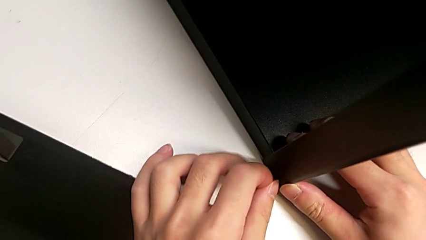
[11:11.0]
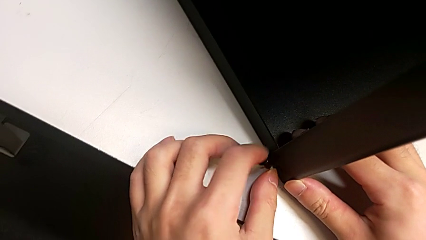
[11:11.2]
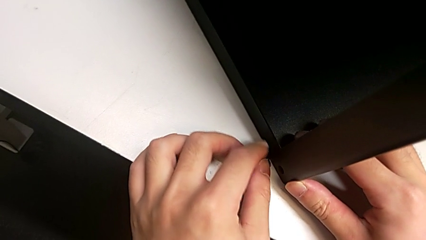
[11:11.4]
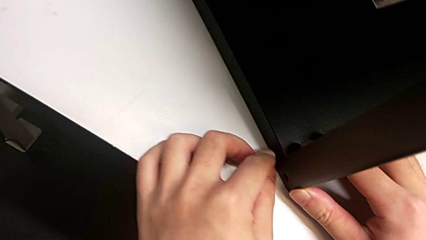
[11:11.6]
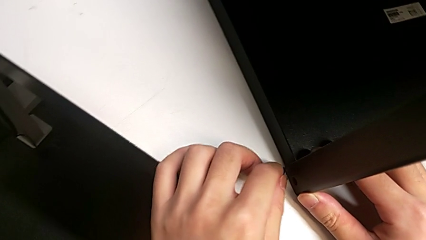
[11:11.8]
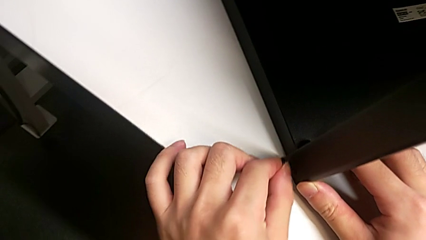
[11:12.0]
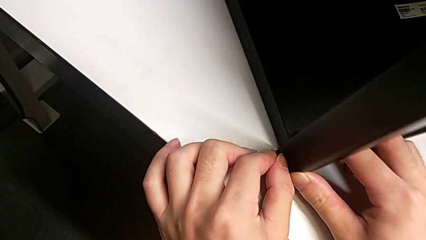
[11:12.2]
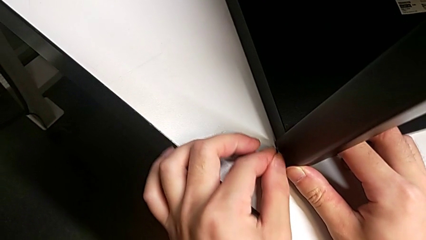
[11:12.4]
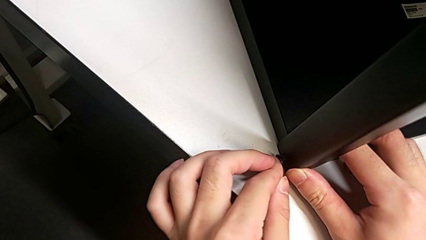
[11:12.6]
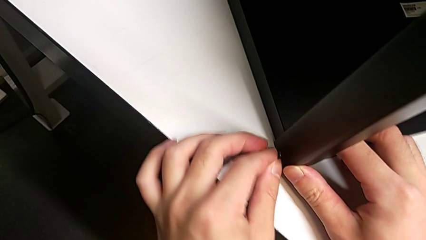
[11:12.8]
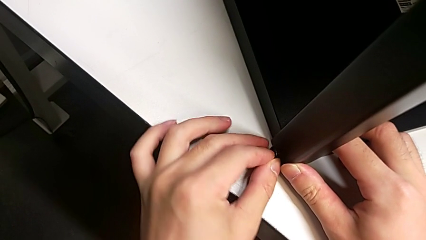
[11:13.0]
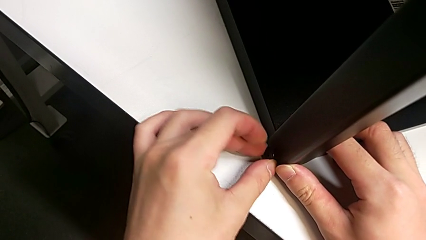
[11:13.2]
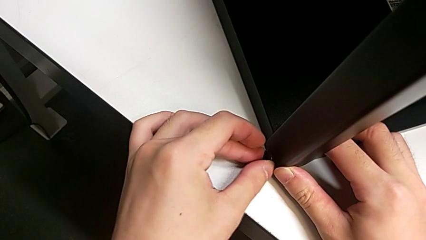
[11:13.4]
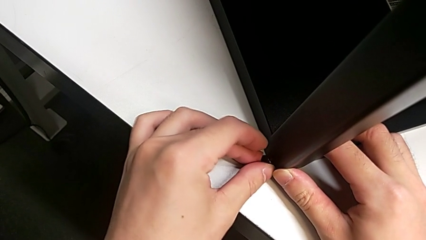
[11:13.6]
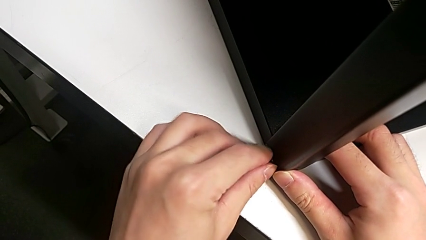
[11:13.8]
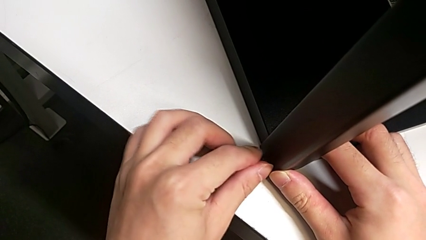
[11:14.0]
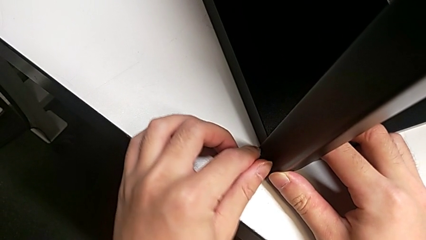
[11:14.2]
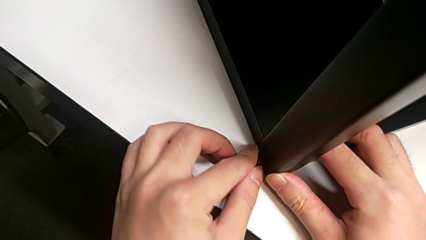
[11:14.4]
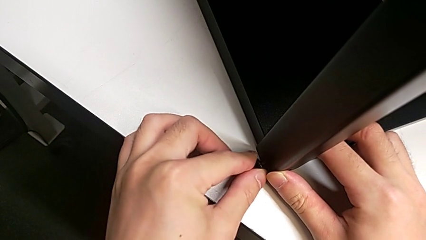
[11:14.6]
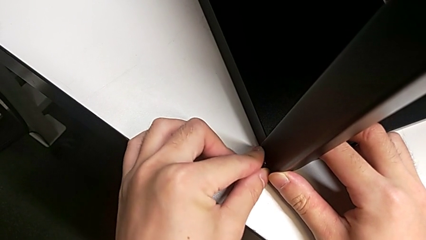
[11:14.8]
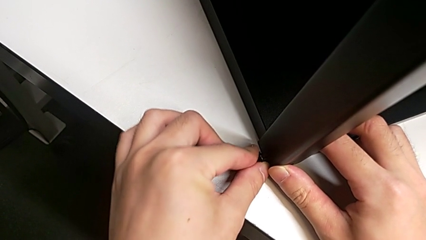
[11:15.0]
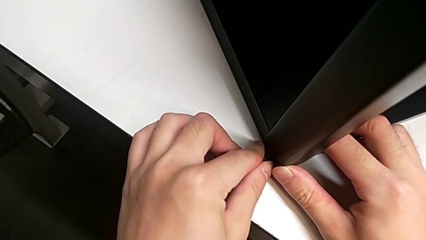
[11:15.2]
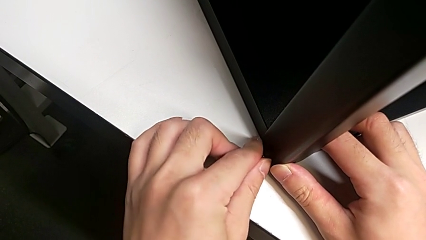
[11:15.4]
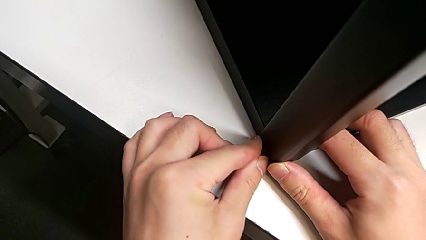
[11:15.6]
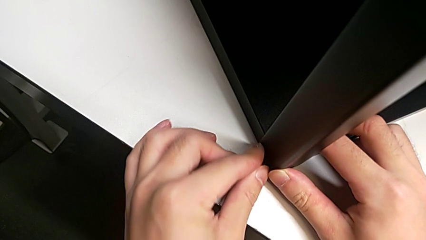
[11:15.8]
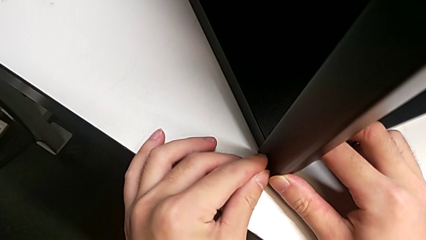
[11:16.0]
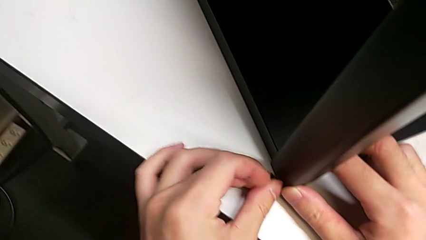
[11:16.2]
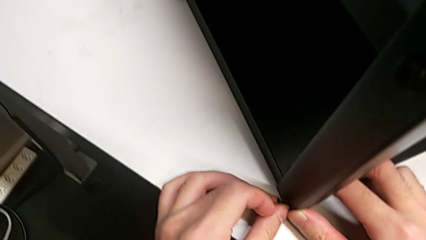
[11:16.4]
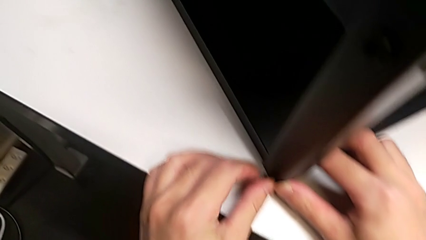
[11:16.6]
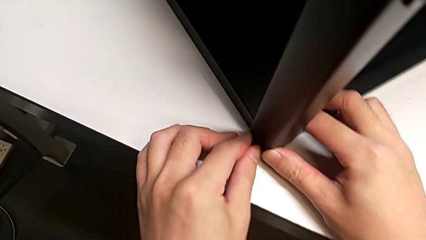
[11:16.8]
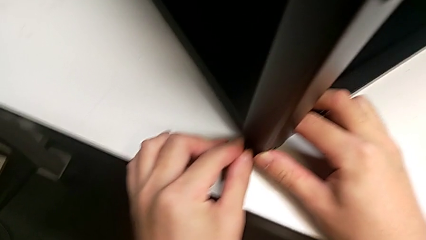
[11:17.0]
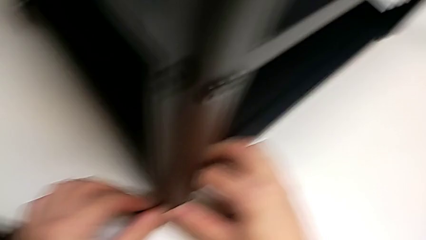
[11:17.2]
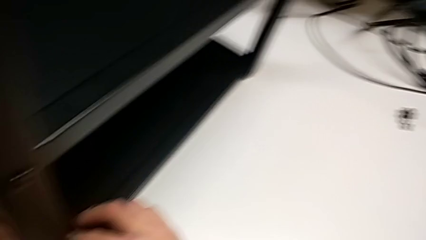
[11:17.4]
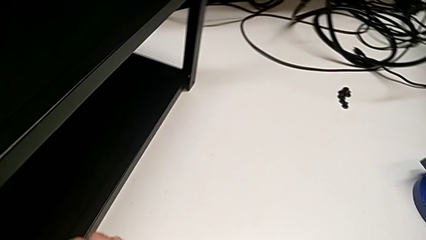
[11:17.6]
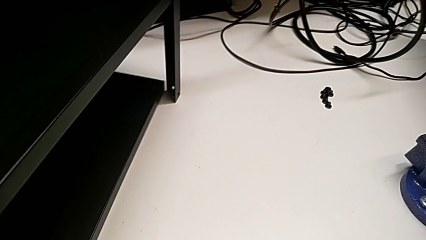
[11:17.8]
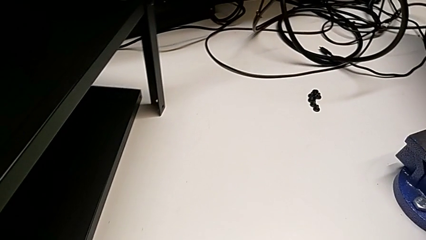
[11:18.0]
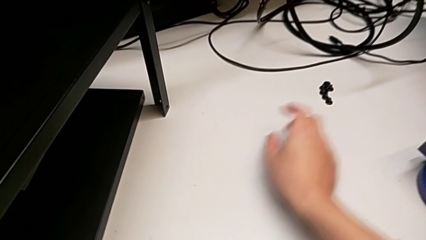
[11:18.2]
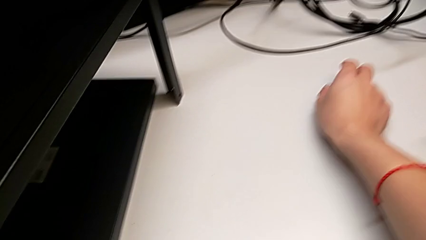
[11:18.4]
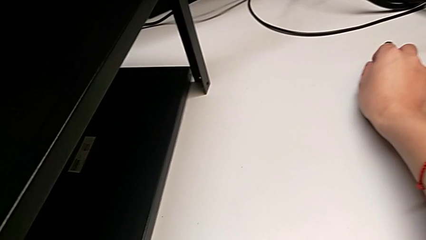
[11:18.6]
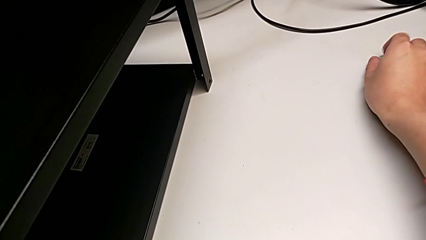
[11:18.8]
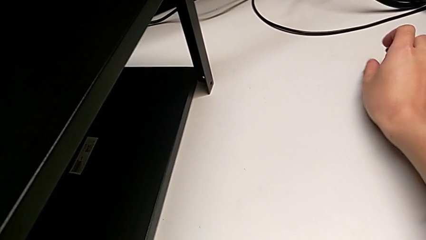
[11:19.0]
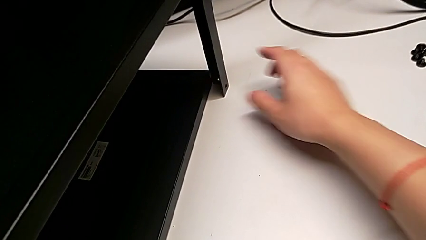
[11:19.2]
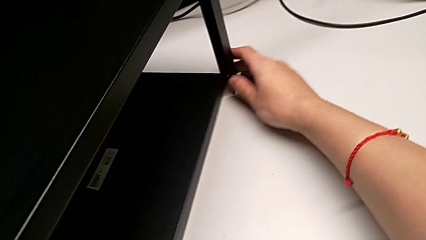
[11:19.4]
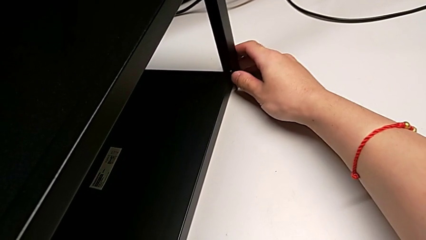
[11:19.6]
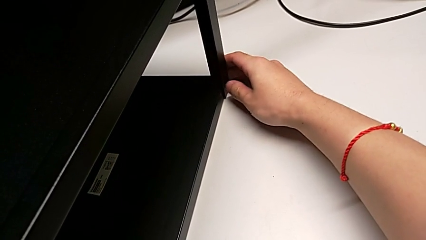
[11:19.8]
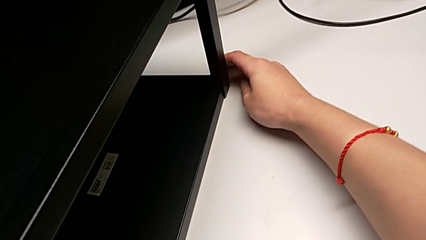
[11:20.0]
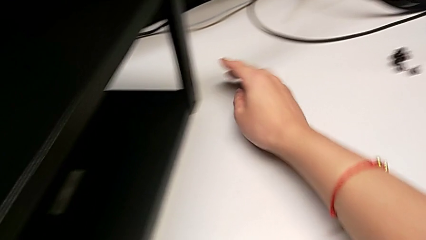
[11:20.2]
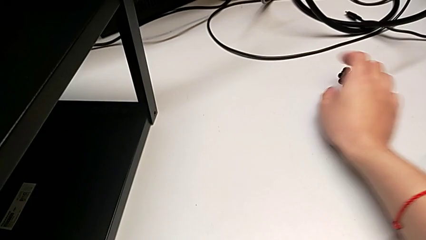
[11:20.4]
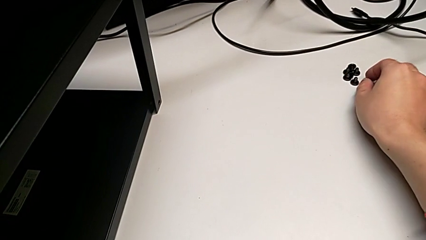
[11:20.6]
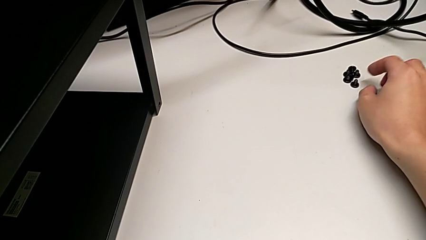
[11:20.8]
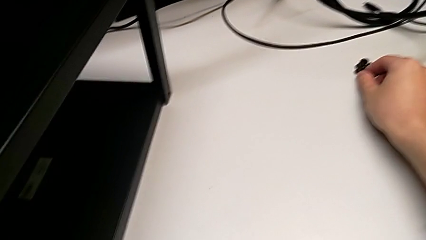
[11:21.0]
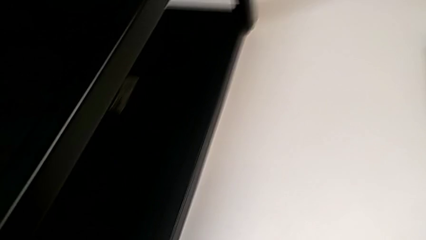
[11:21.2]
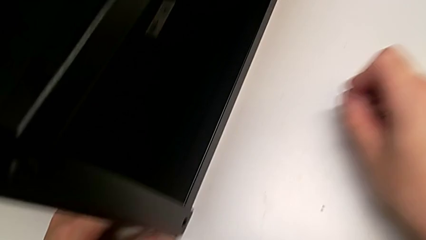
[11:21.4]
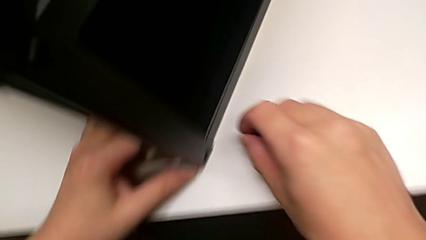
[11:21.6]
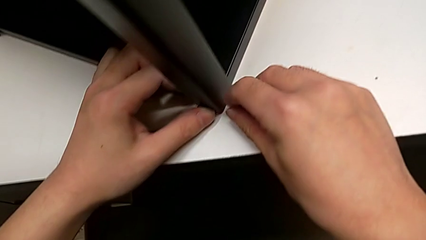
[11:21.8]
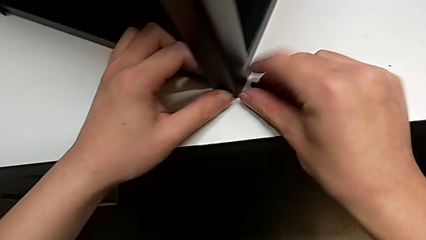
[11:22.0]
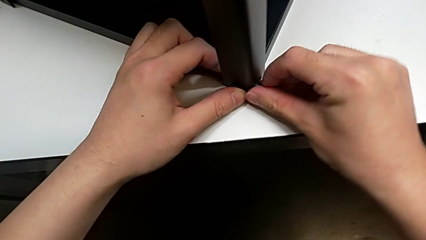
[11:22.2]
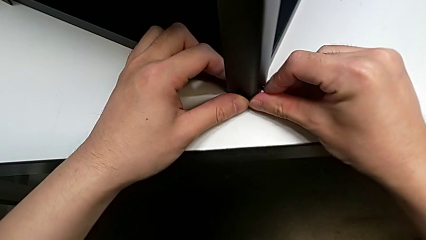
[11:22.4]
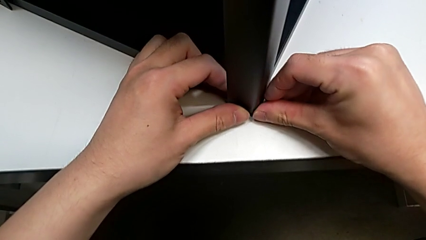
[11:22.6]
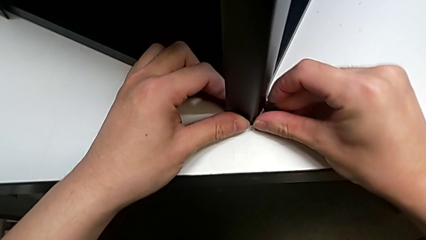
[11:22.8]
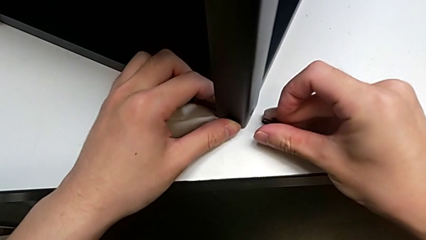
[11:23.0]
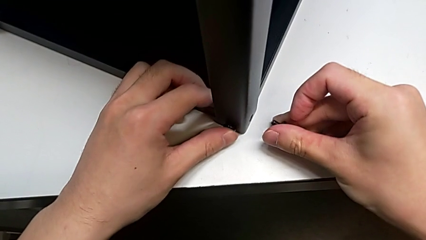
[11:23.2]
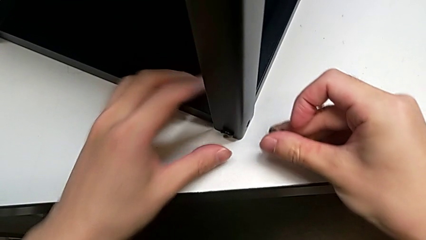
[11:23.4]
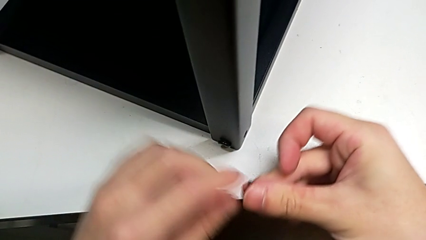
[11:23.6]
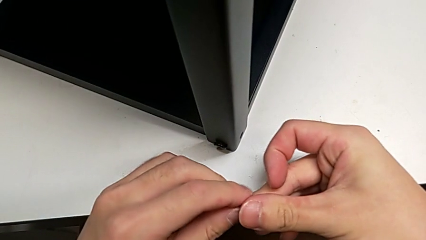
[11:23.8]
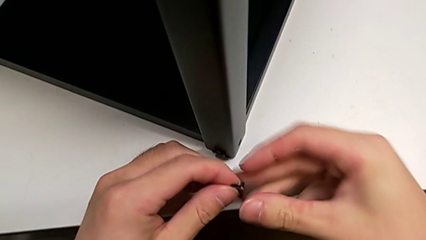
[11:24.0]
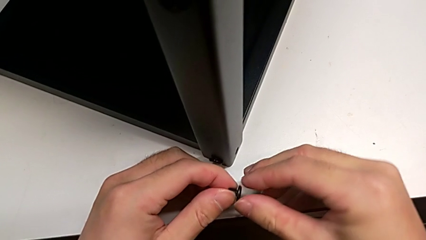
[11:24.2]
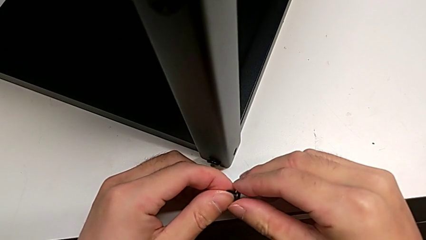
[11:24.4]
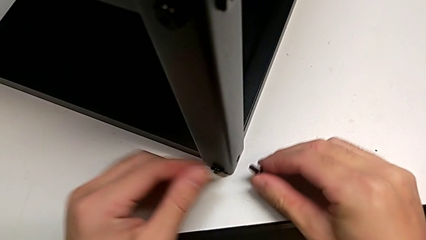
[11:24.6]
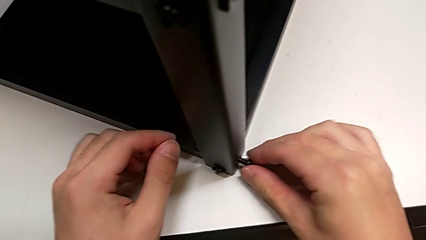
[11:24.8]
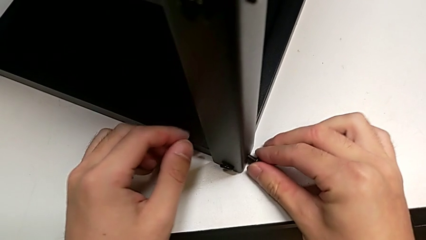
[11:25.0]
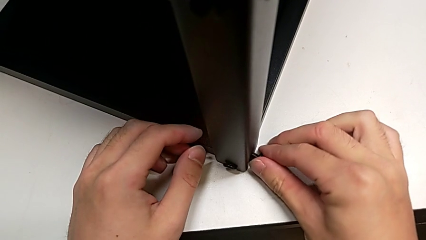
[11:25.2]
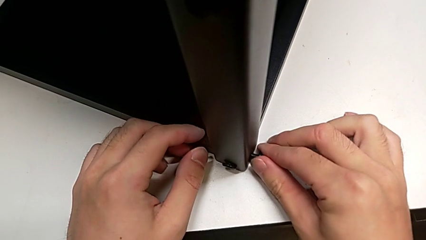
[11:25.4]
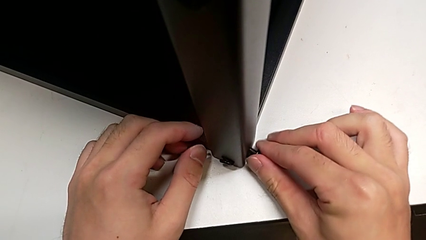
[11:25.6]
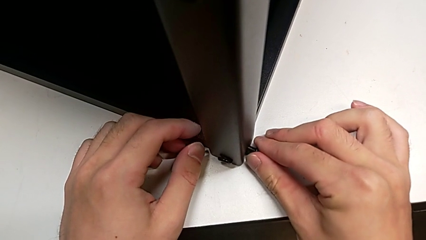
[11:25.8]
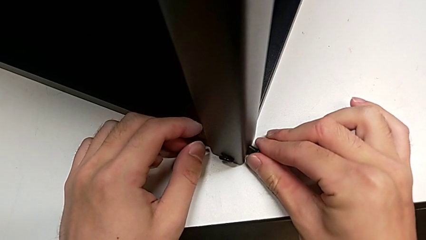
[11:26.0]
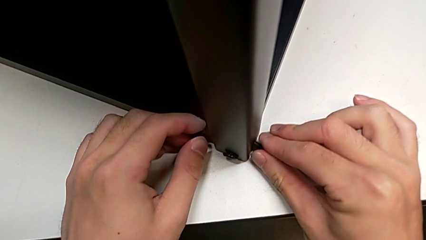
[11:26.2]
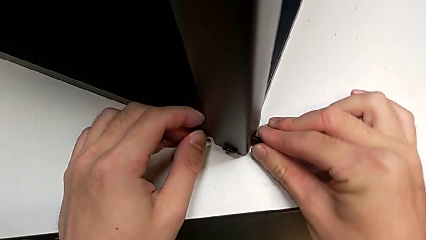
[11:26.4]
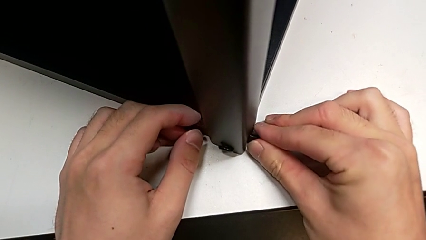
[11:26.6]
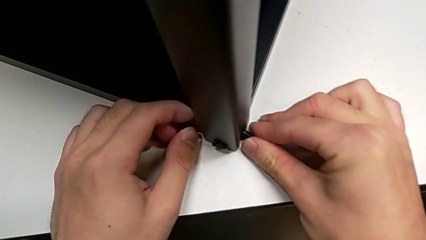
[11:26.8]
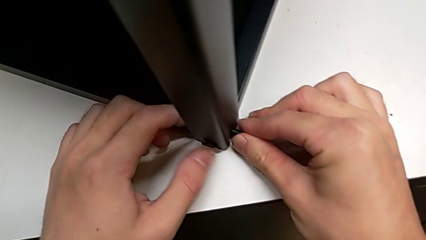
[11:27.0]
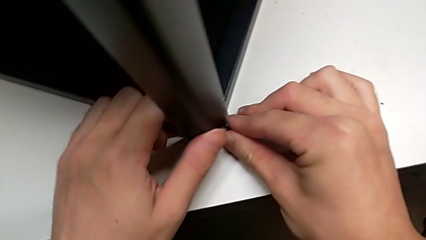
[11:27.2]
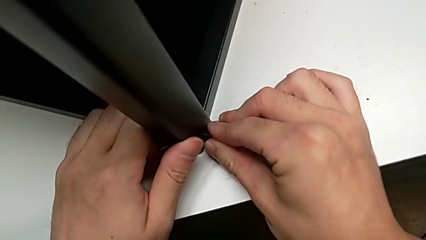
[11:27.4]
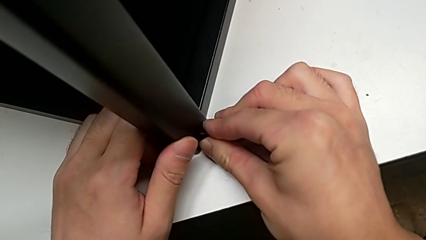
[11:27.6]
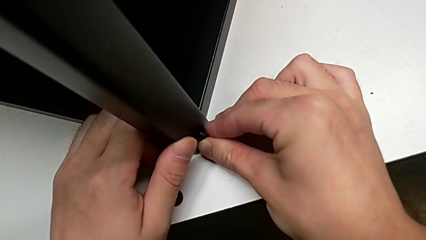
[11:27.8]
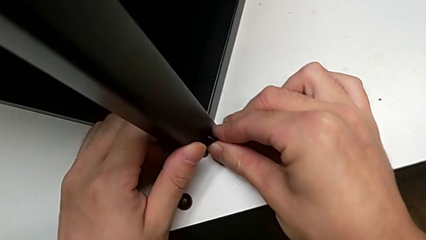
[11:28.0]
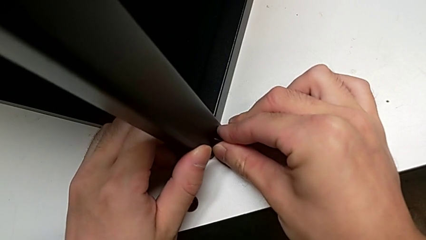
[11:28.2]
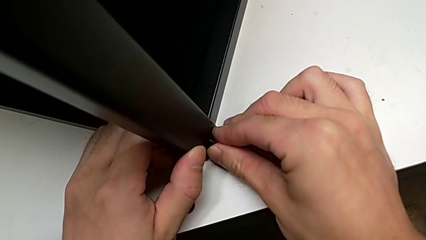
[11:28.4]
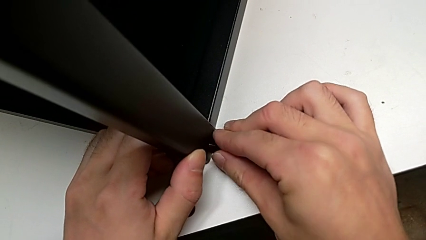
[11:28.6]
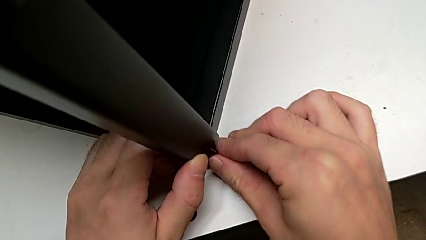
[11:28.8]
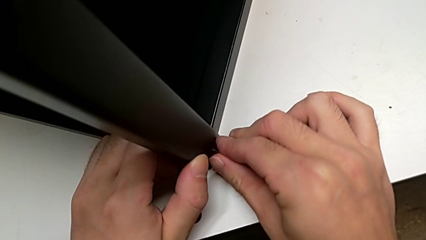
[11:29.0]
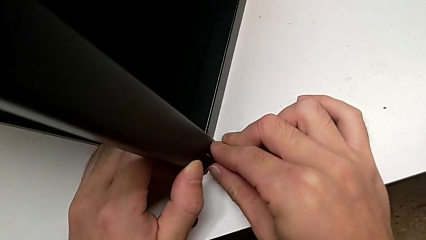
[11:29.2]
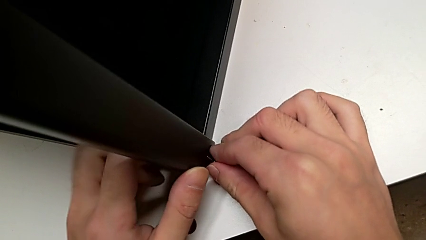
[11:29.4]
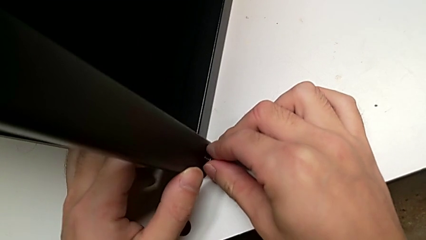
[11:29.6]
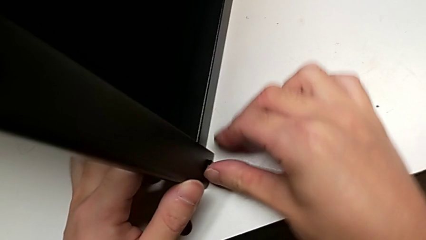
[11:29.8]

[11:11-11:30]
The camera wearer is screwing the top shelf into place. They keep inserting the first hex socket head, align the leg, grab the second hex socket head and begin to insert it.
